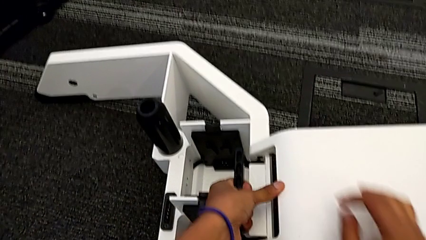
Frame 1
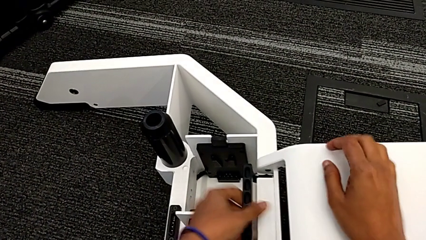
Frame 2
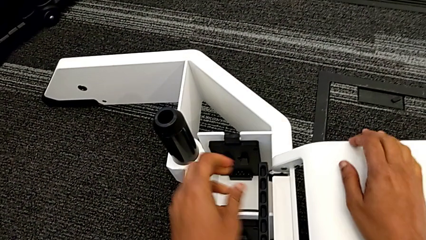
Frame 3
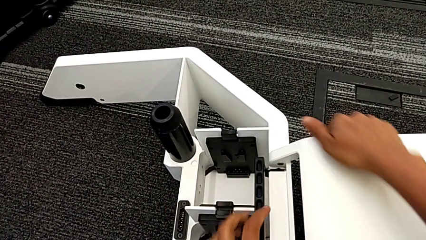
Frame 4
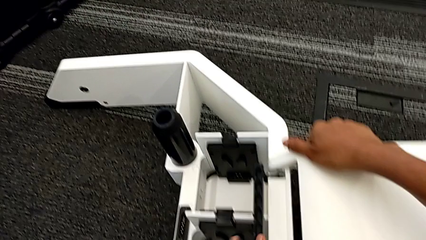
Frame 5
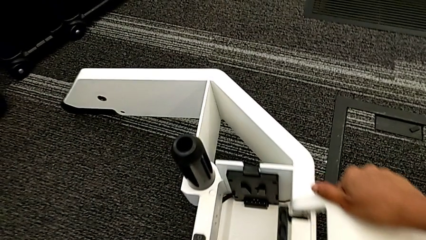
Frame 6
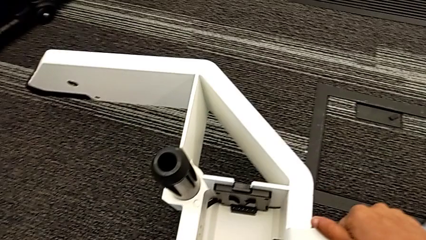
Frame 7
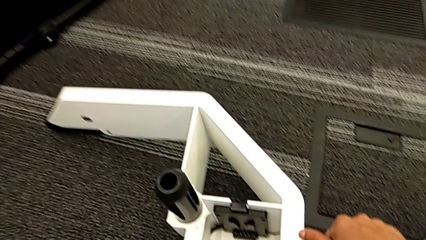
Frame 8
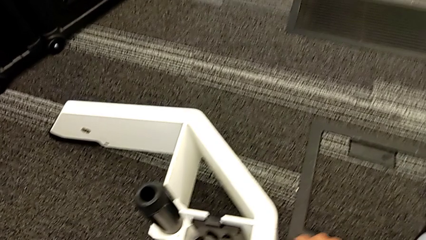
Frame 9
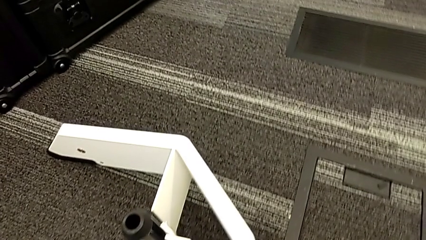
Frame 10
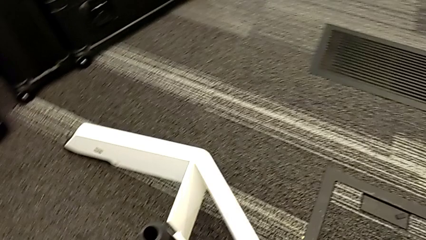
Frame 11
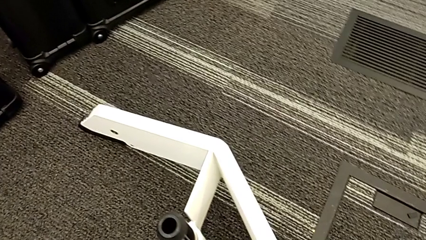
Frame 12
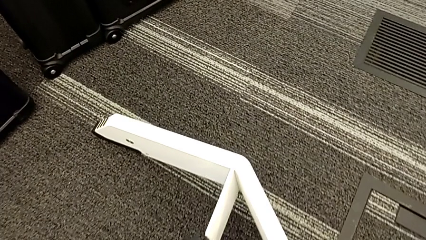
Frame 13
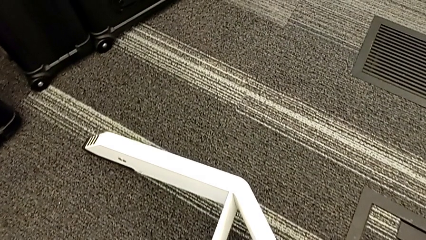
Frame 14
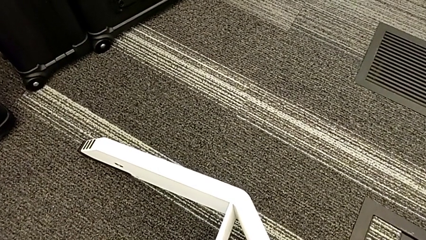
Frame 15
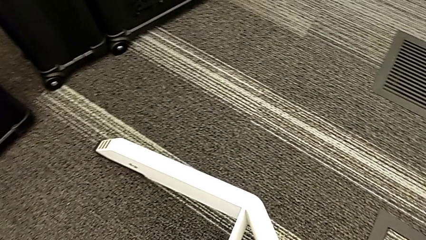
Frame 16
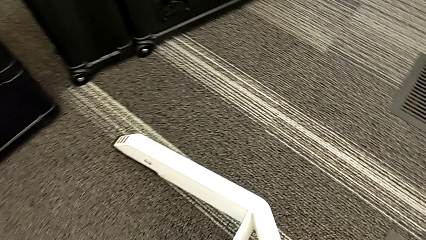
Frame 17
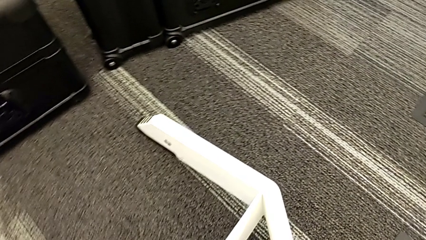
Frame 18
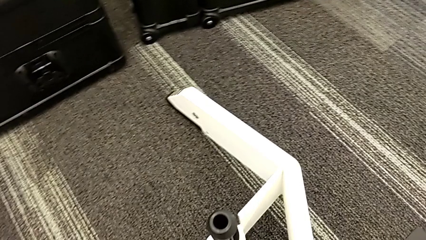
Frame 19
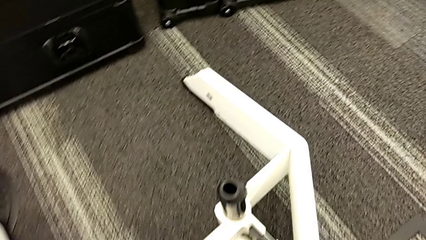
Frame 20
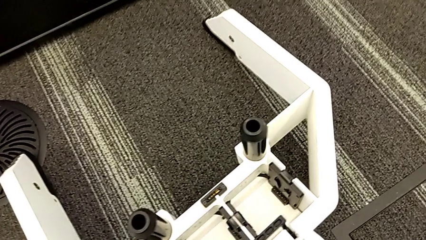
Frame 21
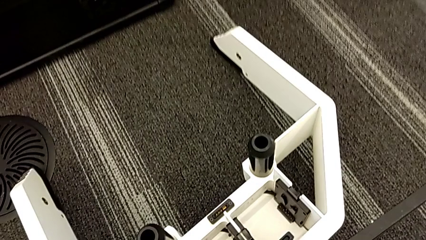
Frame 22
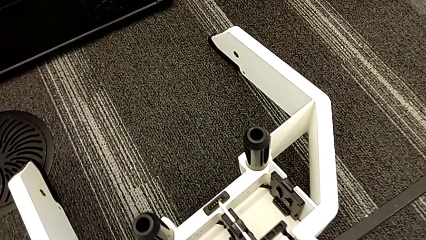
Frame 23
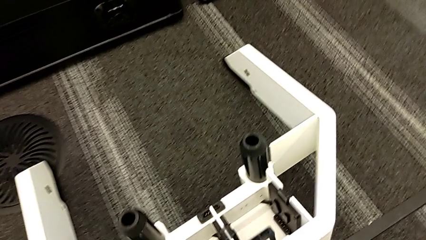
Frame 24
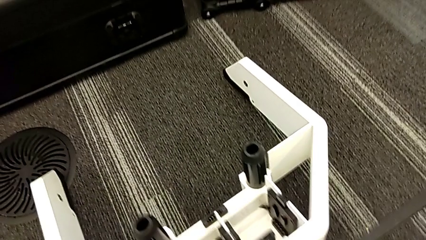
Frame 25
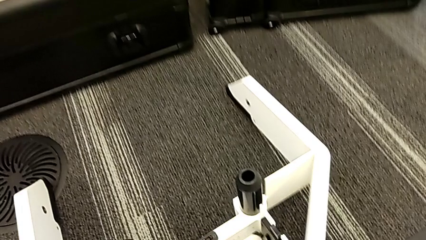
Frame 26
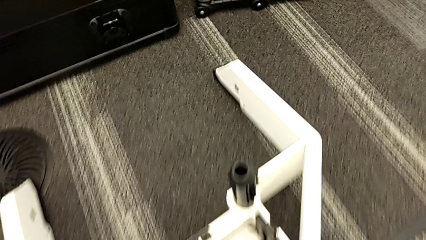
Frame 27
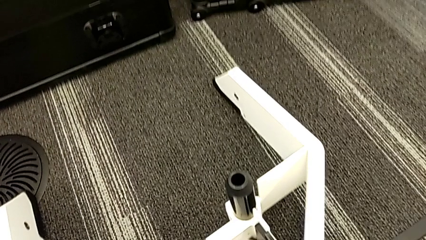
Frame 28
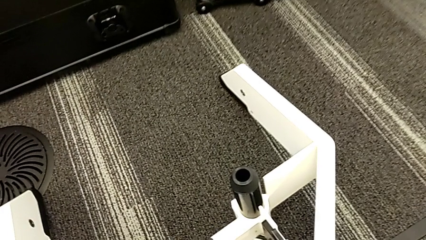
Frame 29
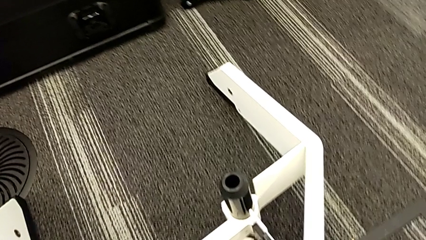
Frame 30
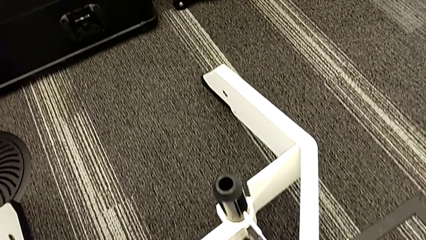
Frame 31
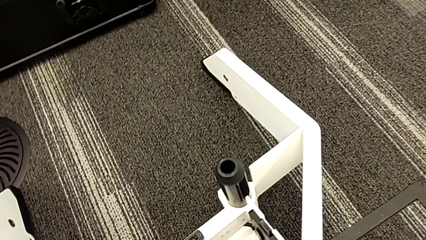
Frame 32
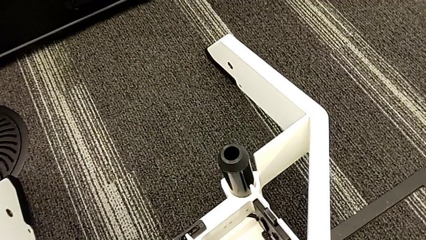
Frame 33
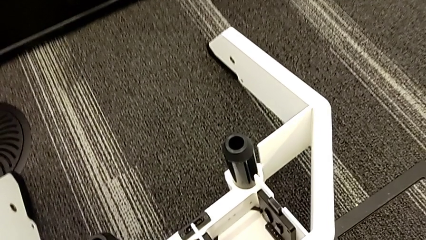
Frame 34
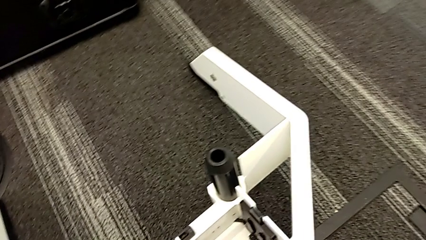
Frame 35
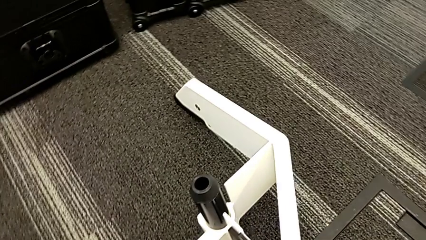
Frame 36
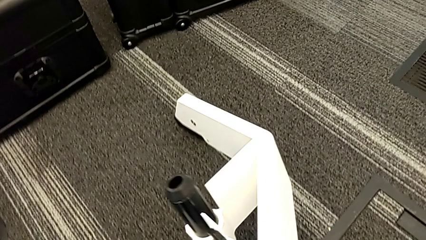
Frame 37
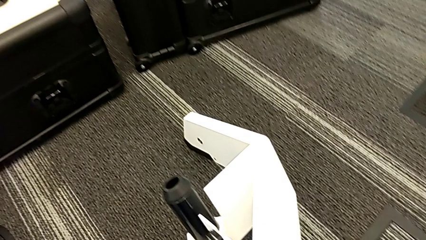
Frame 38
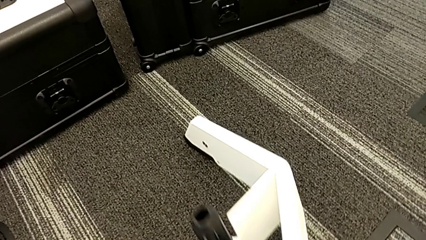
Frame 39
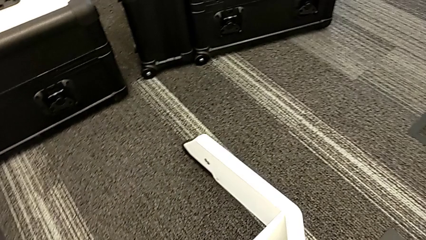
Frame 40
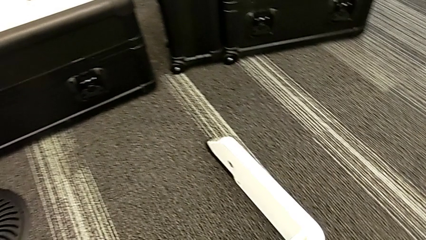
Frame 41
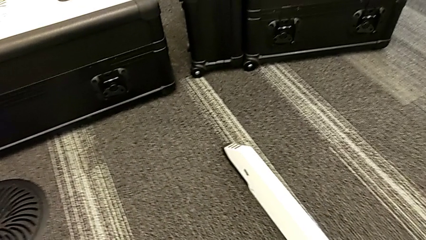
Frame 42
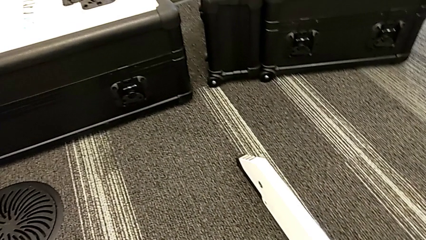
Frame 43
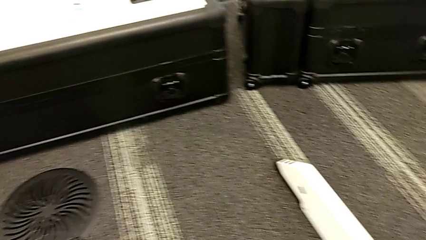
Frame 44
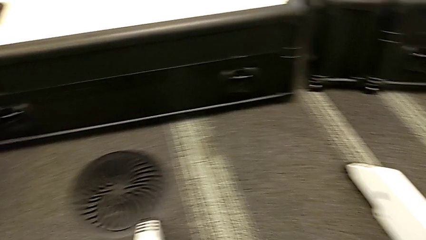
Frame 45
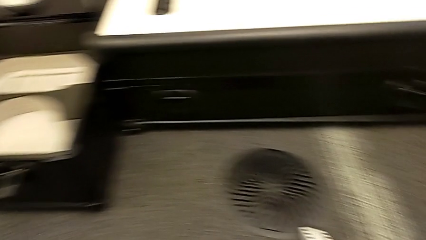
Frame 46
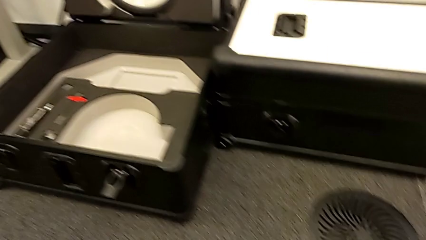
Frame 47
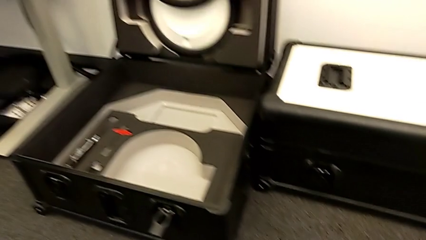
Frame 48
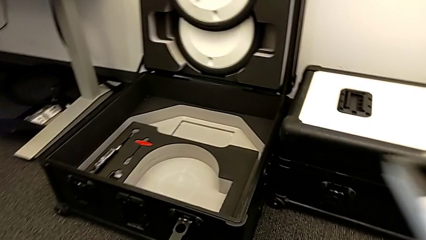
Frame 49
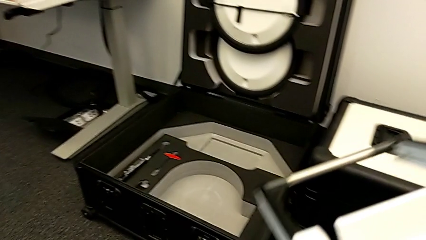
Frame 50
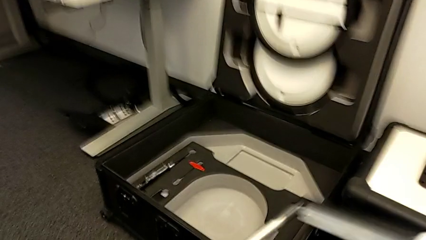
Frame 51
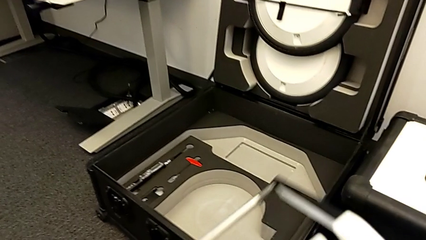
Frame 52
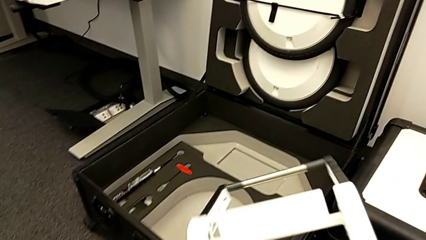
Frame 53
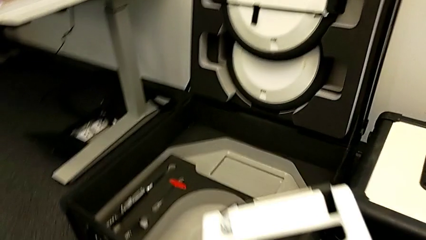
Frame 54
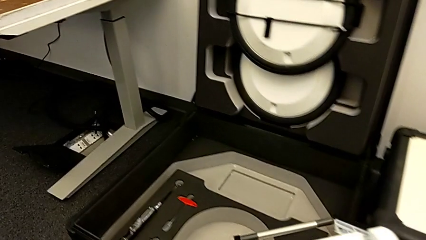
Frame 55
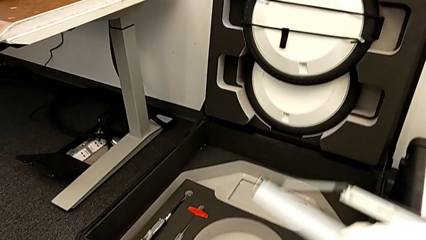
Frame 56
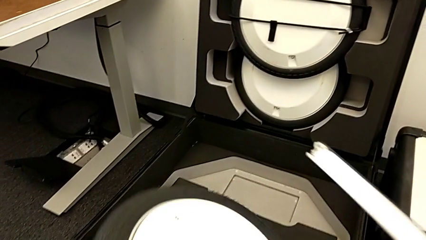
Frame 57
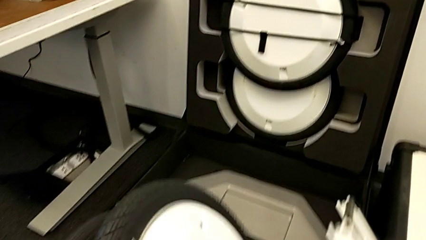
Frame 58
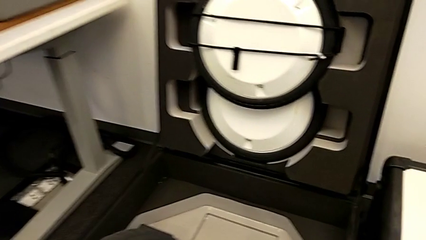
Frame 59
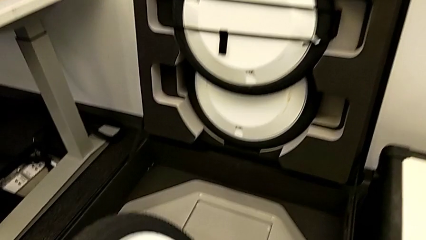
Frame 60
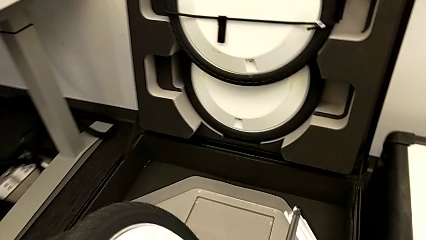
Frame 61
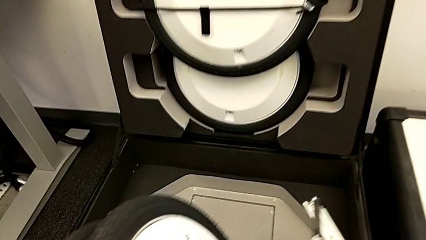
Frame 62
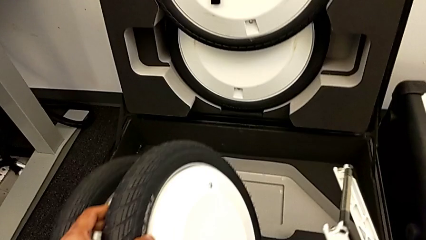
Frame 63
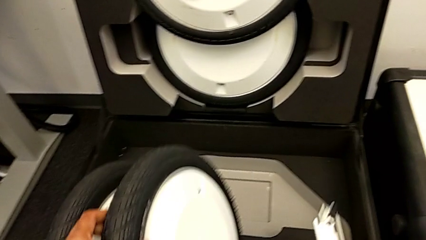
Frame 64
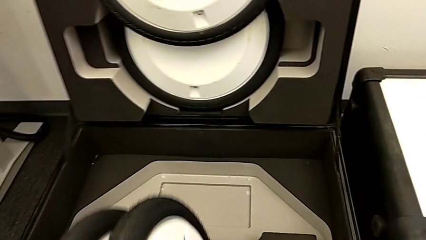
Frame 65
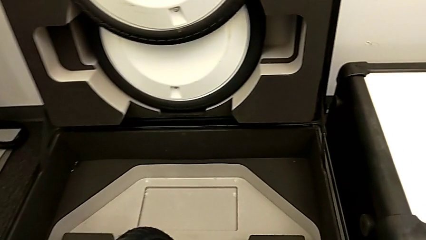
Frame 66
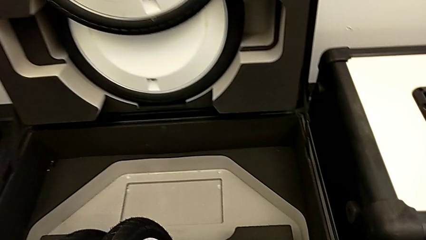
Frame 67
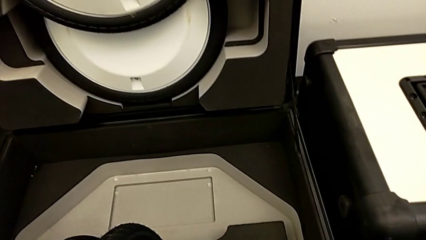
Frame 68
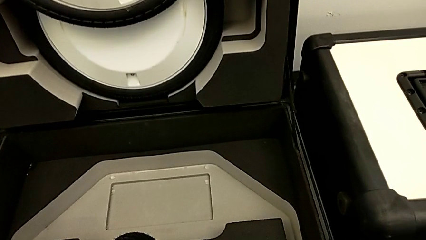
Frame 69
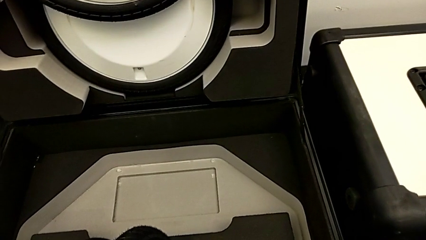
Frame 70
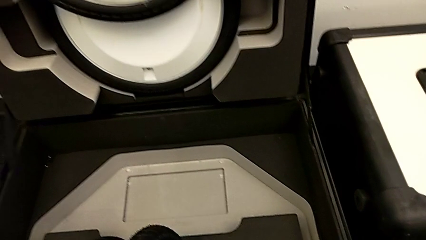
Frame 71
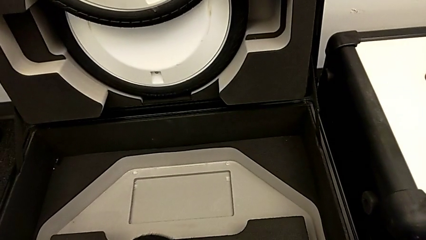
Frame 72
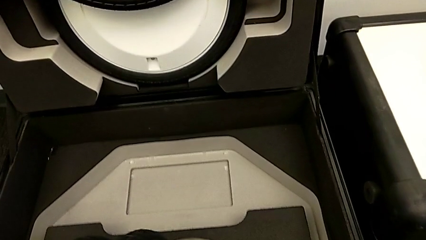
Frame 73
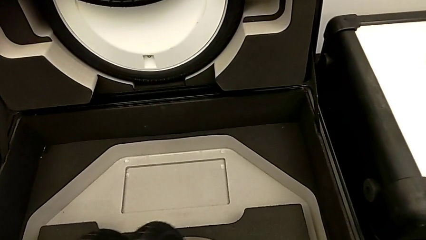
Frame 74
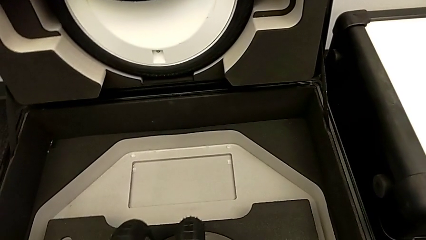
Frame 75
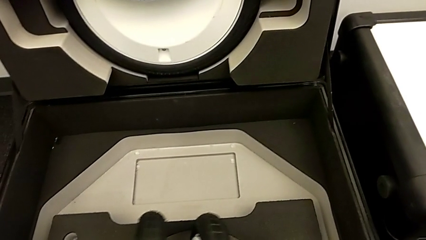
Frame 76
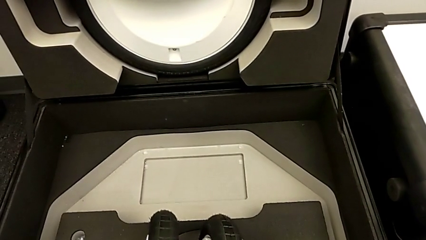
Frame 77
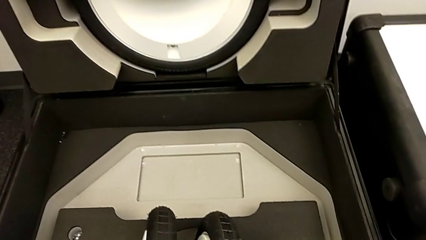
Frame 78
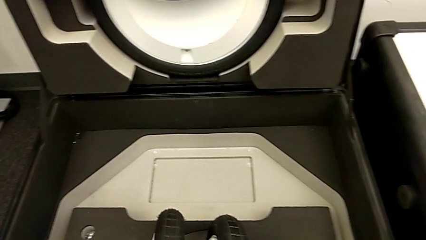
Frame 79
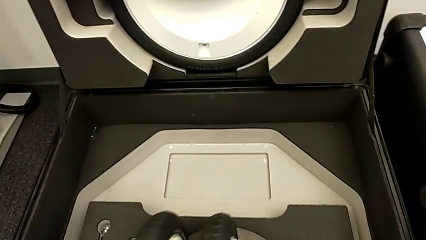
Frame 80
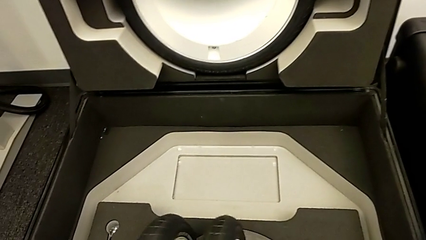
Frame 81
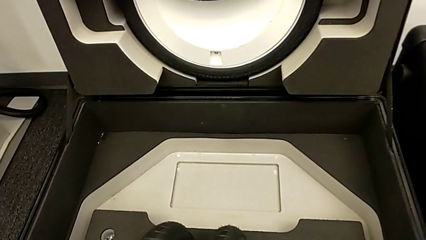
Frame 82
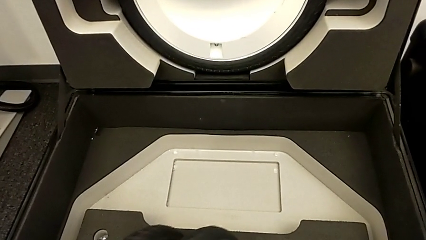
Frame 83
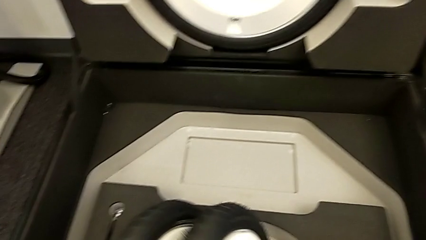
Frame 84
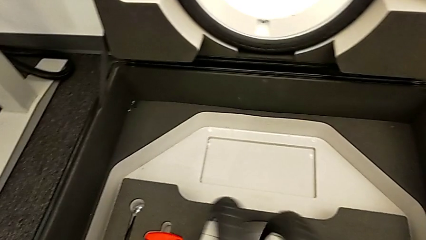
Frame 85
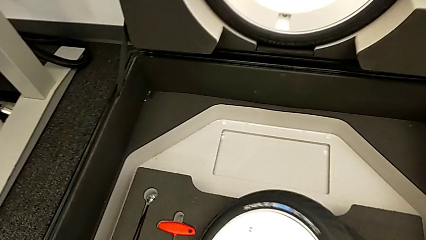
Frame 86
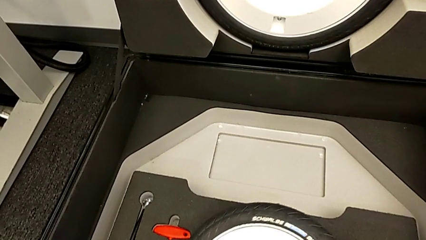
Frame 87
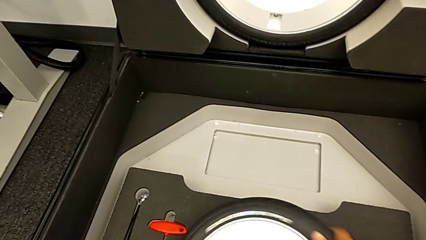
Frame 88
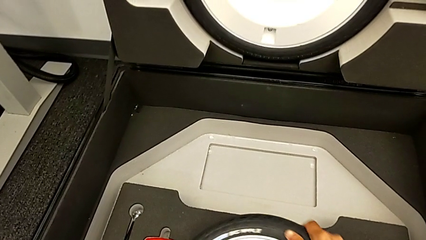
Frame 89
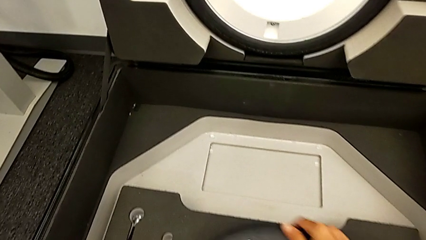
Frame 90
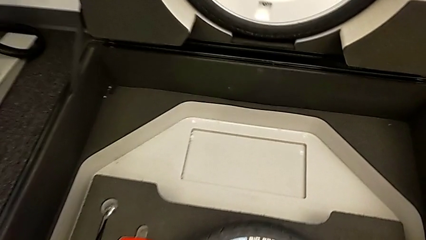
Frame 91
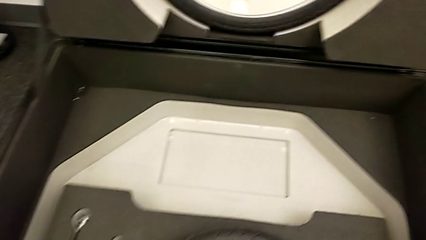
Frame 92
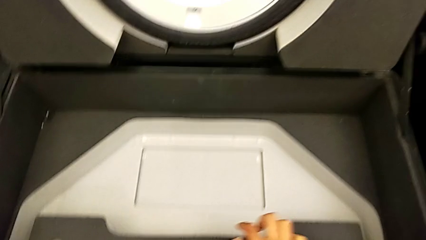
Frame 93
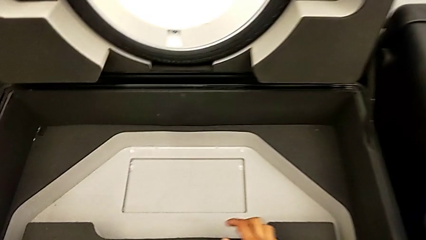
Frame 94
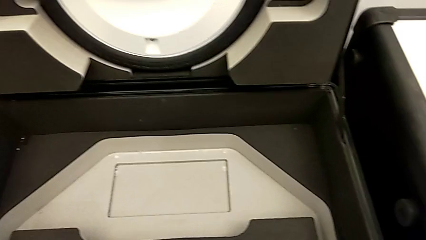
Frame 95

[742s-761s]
The camera wearer is disassembling the wheels. They keep withdrawing the third wheel and begin to insert it.
